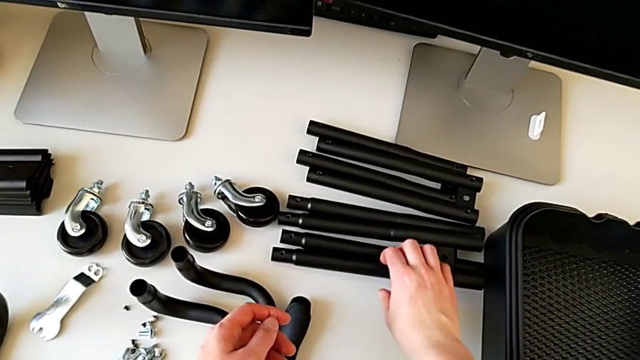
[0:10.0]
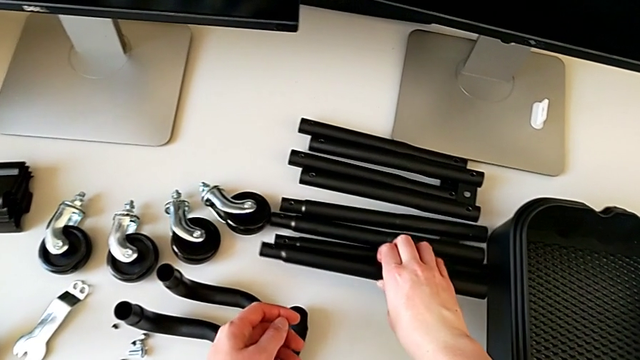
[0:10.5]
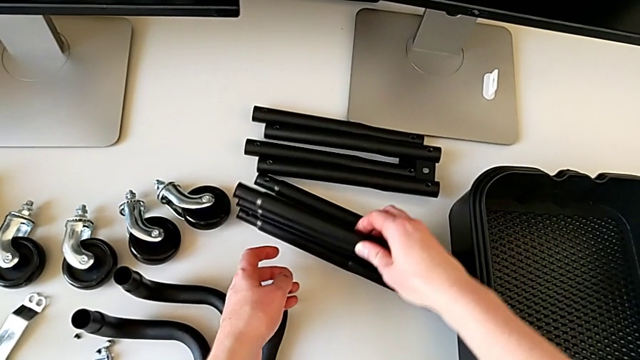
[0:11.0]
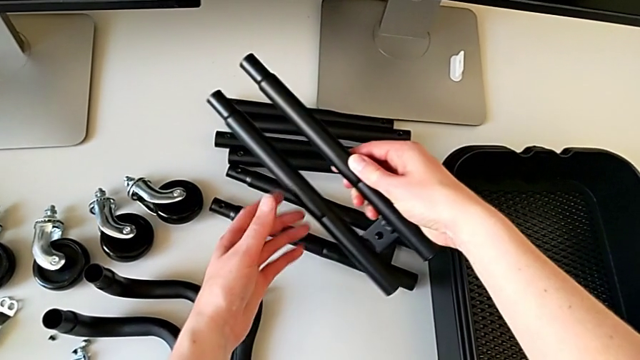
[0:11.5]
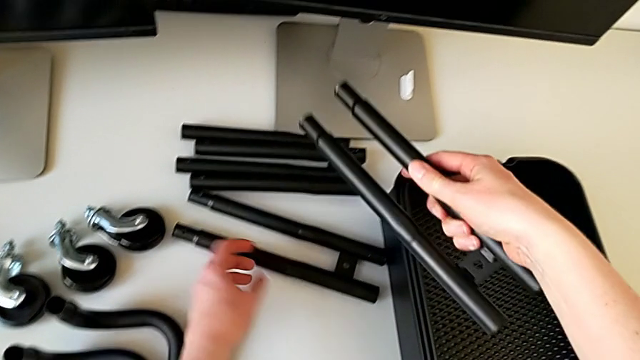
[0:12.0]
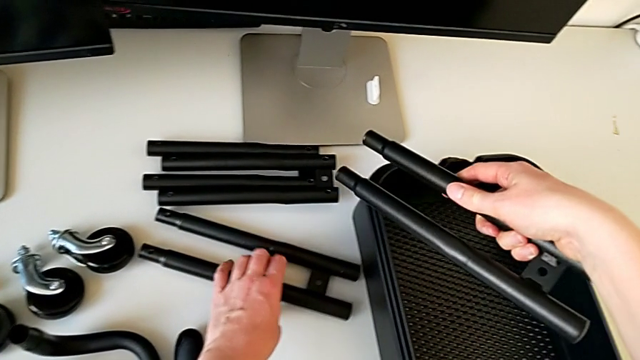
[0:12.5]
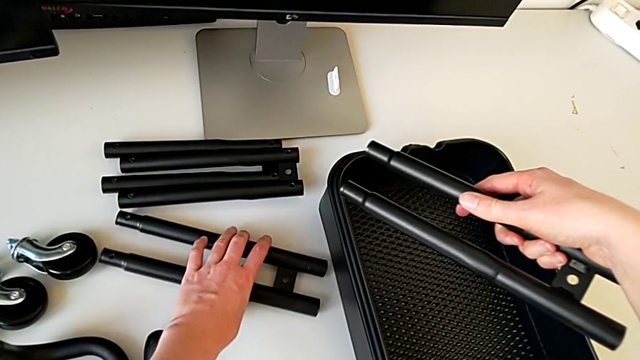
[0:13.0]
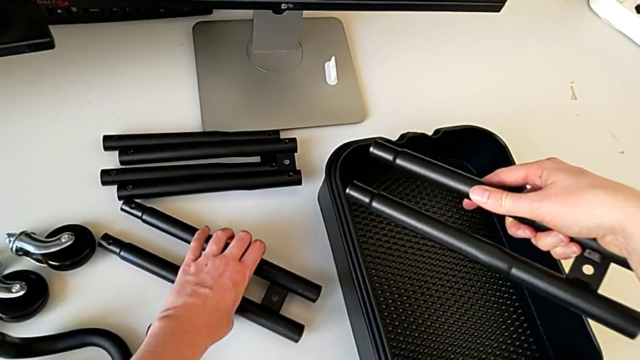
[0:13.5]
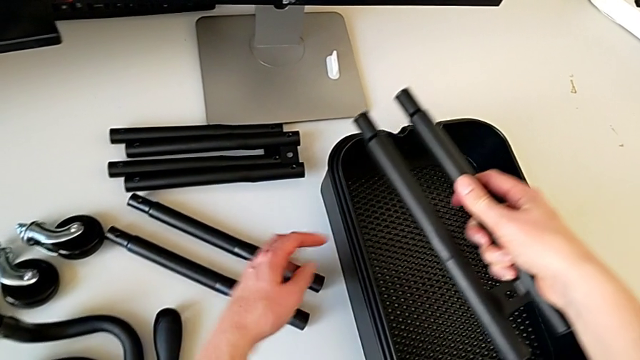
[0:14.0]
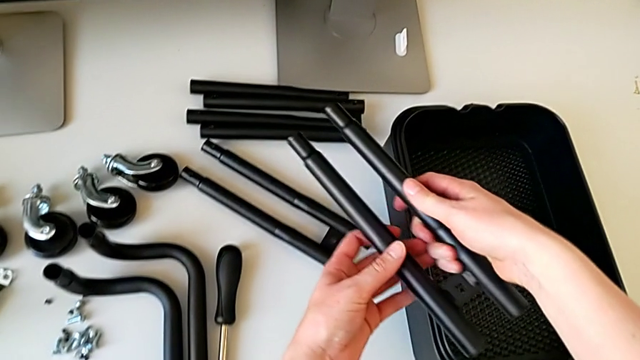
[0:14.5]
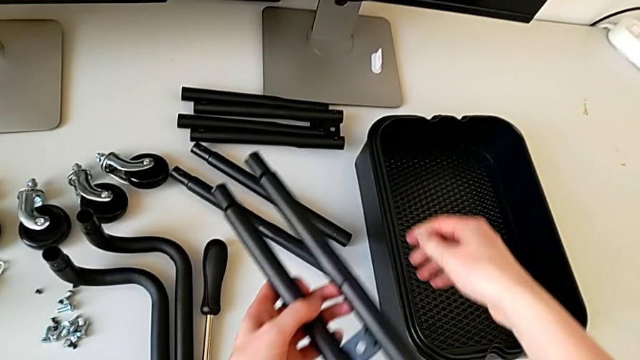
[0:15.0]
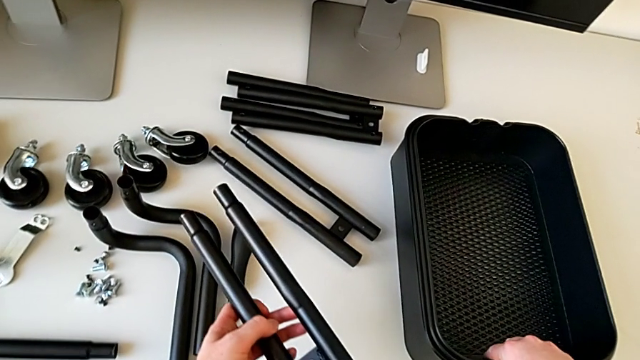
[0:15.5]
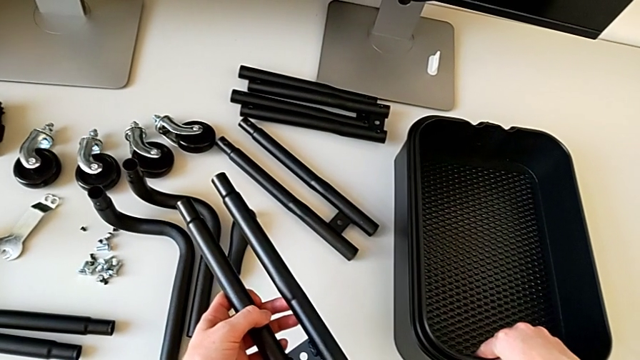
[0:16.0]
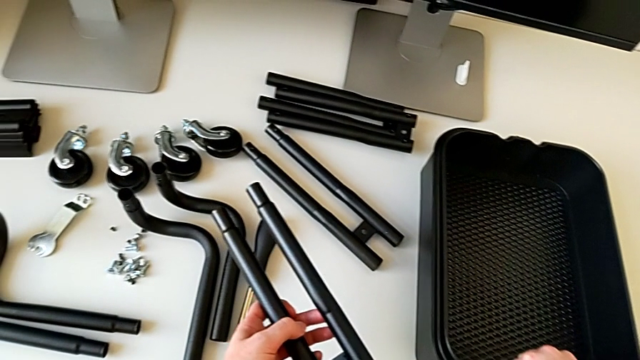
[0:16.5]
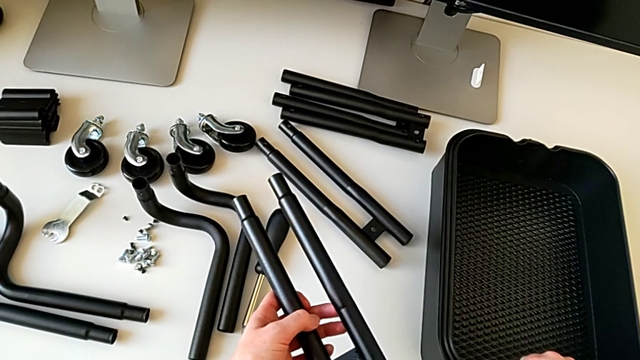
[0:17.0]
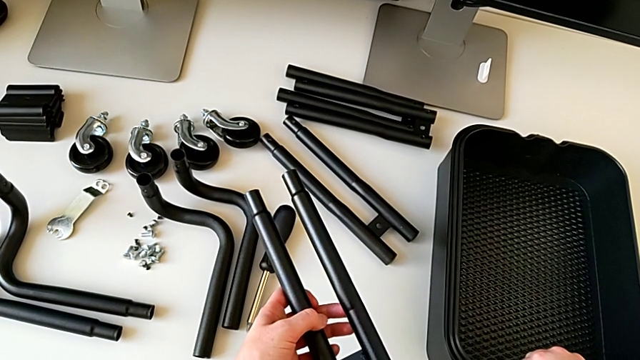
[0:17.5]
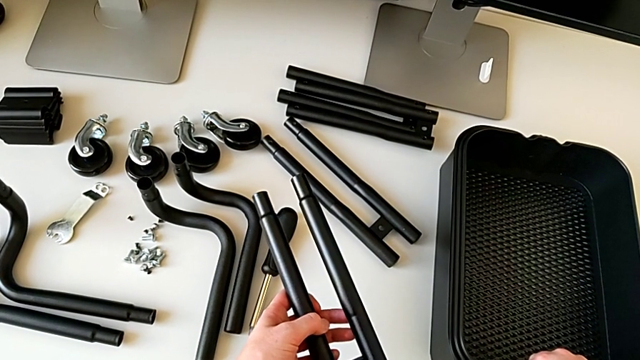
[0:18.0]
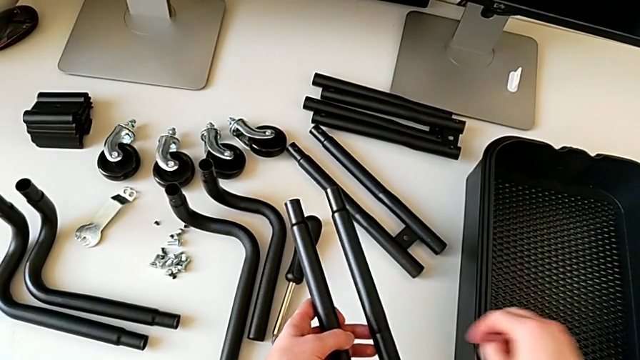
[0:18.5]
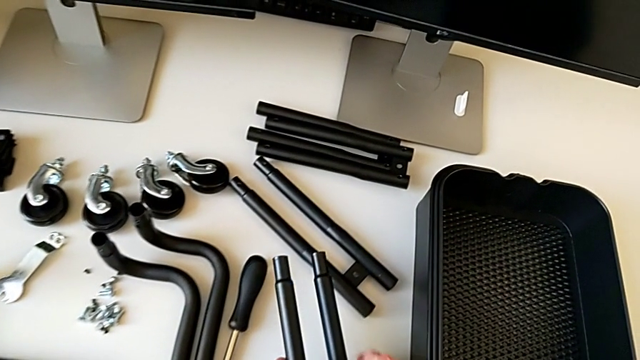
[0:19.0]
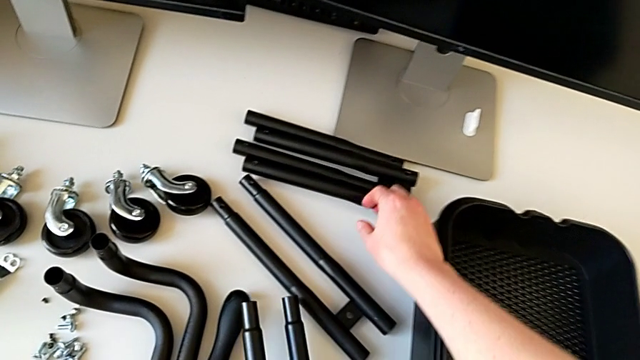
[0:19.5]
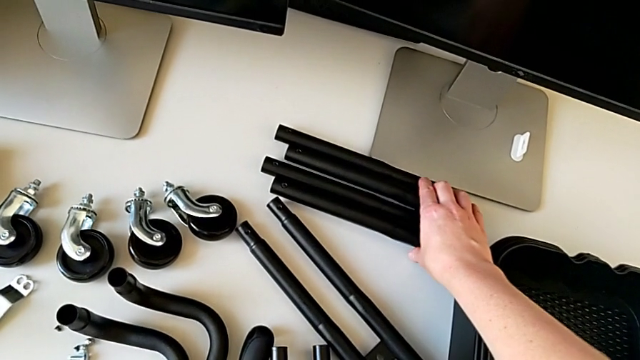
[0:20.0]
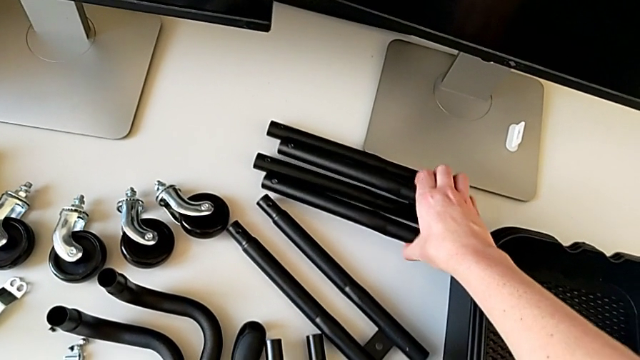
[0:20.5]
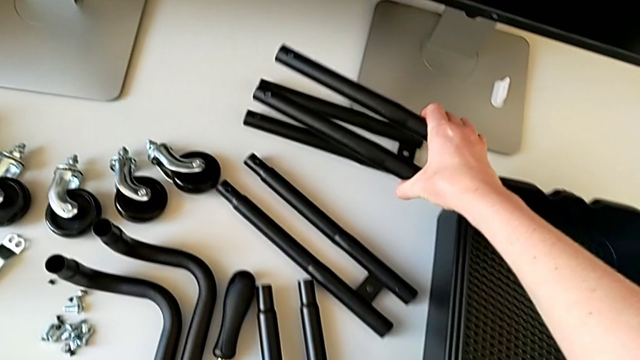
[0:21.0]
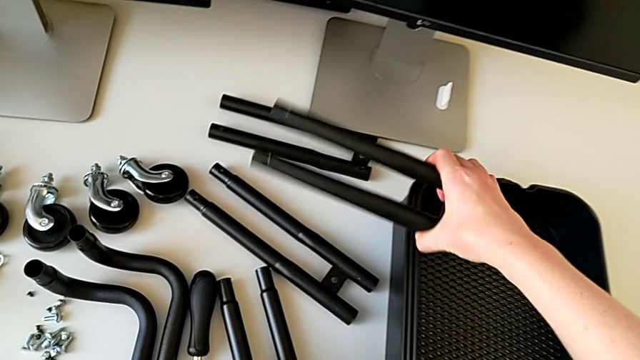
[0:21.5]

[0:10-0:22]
The camera wearer is assembling the correct bars. They grab the leg twice, hold it, wrongly grab the grid tray and grab the leg.

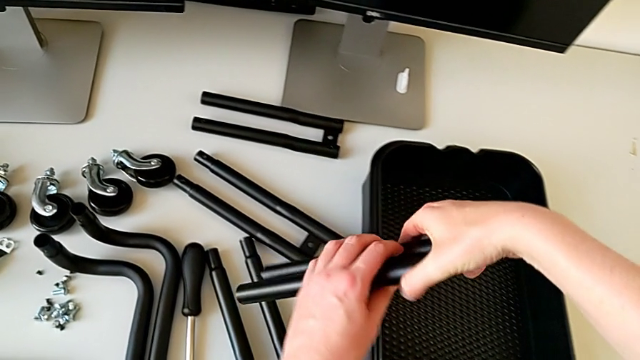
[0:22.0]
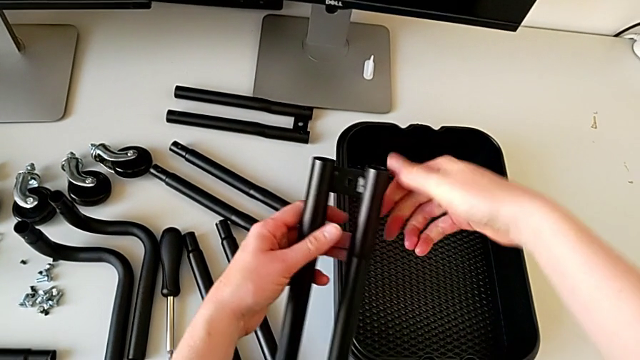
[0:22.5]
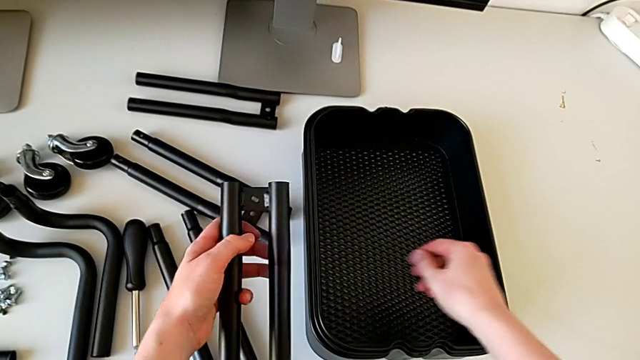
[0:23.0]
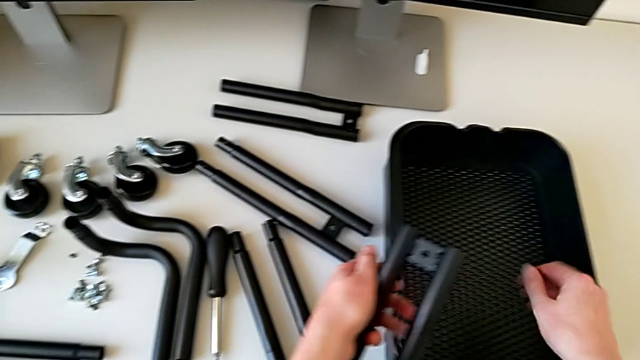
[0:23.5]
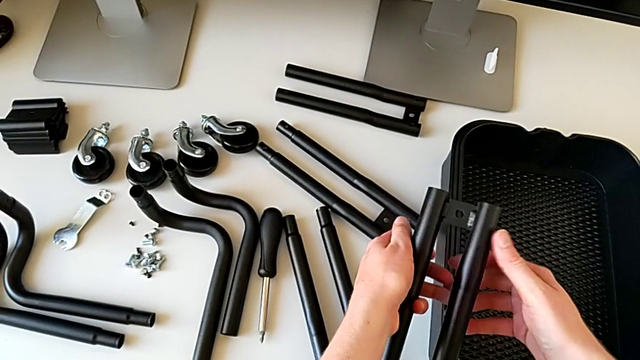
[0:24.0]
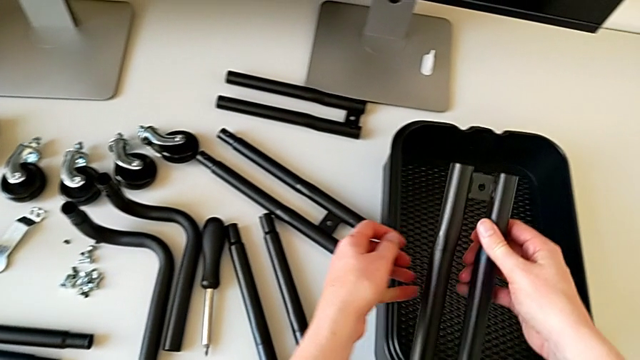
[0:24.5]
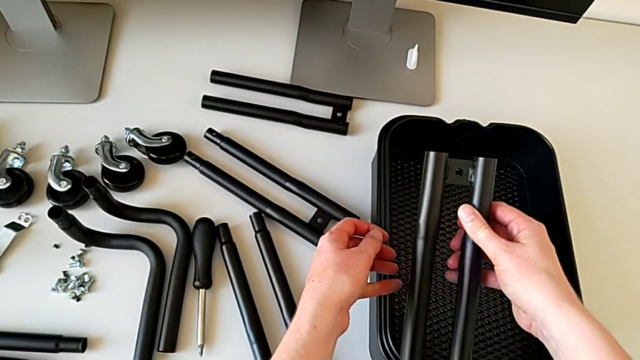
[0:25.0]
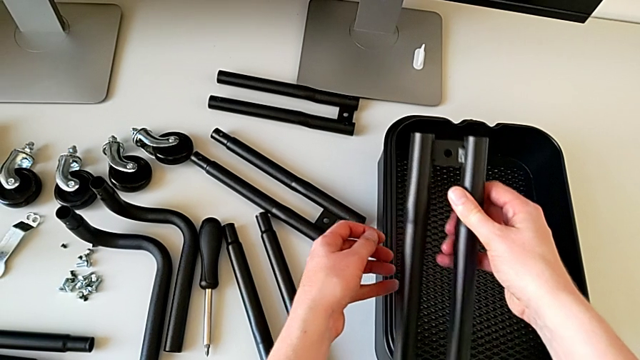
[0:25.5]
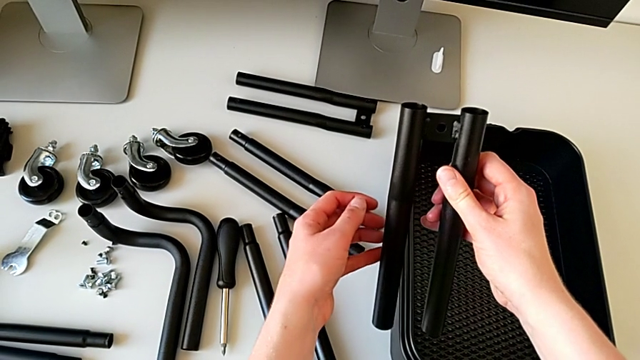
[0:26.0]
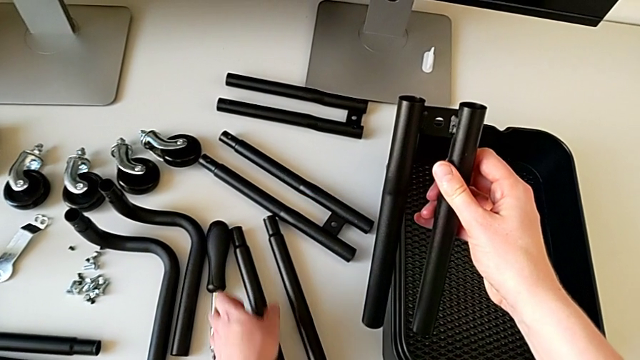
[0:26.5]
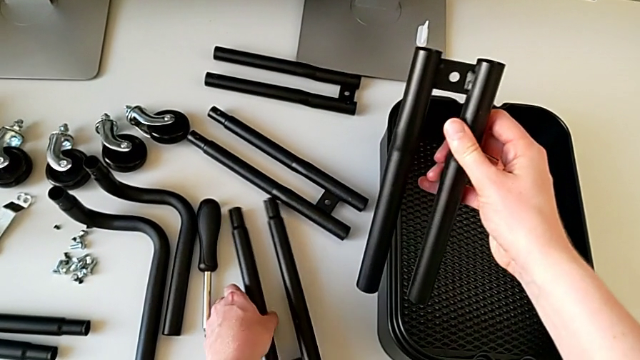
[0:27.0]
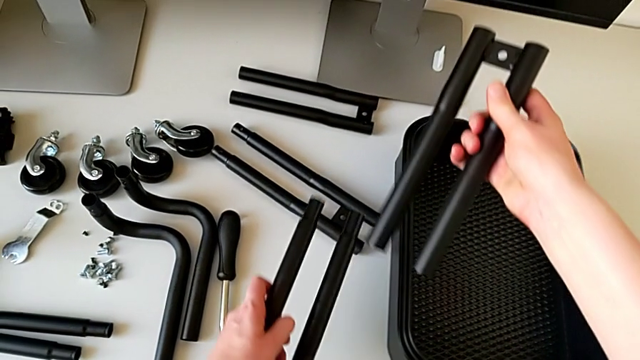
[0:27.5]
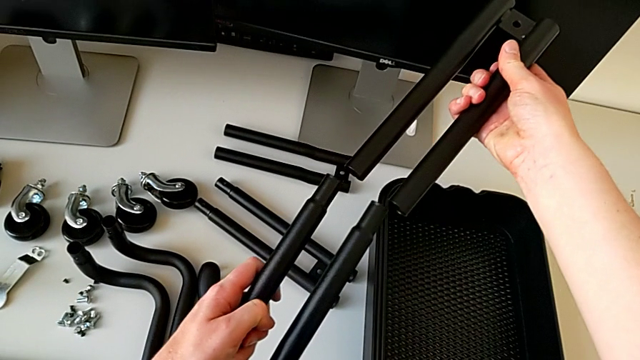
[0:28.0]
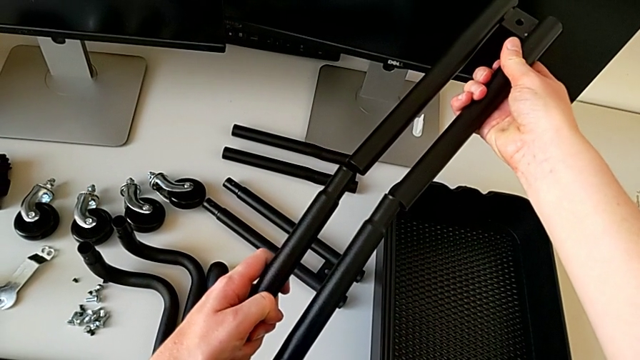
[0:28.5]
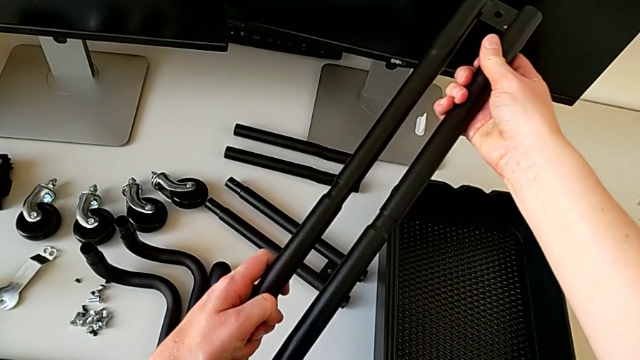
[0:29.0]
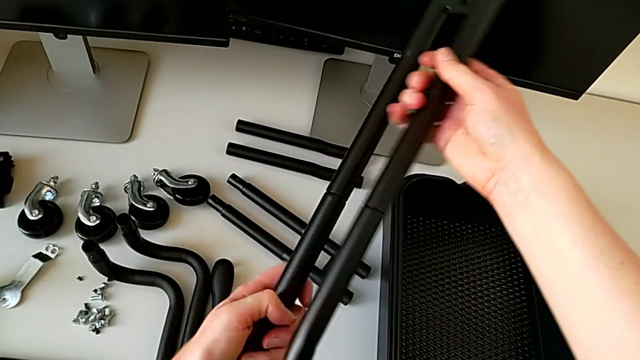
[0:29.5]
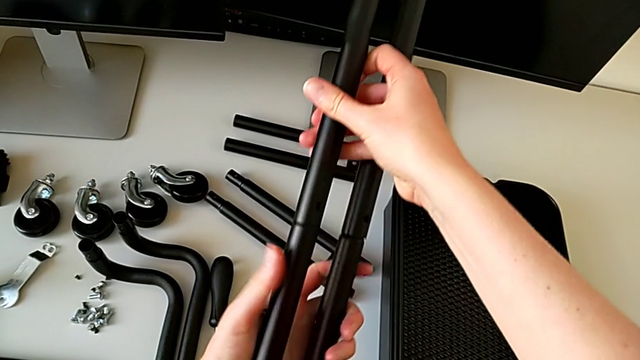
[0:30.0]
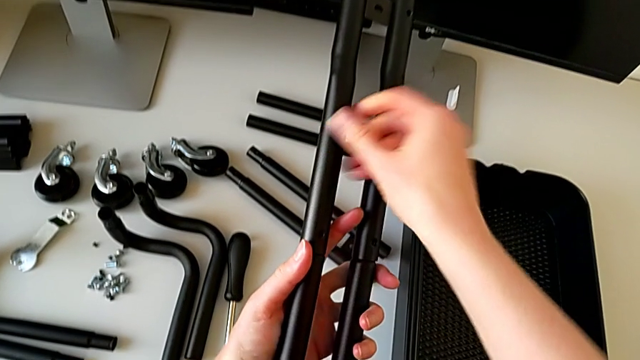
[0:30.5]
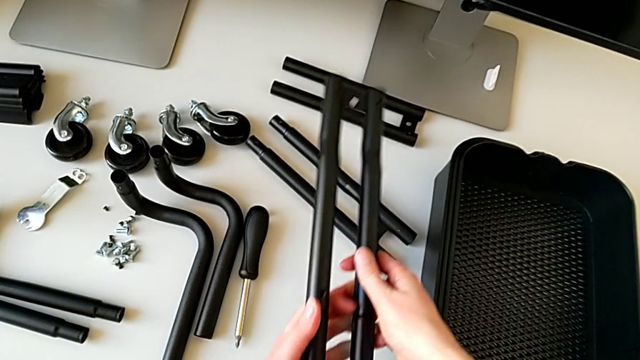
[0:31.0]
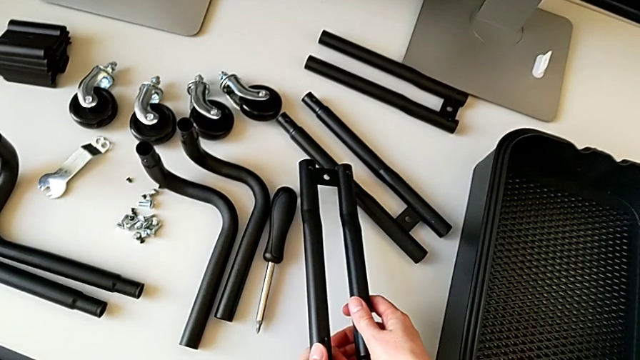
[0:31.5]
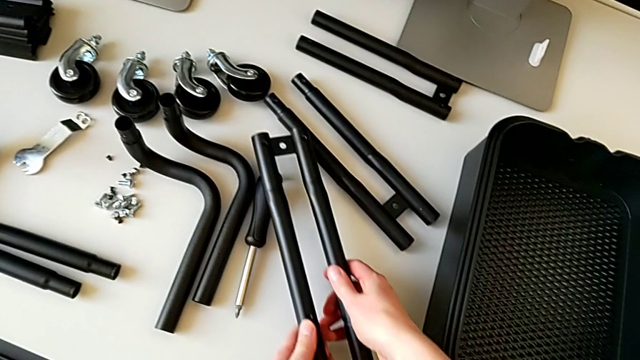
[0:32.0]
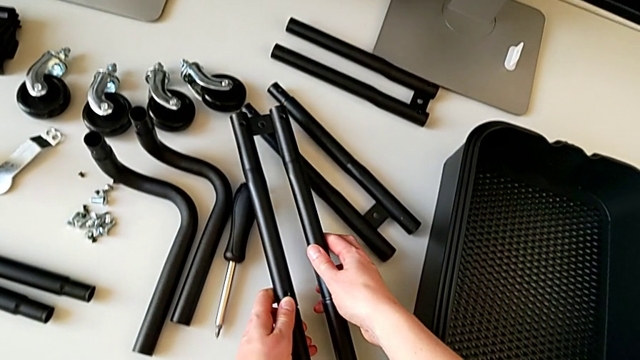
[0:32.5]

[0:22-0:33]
The camera wearer is assembling the correct bars. They rotate the leg, hold it, grab it, assemble it and begin to place it.
